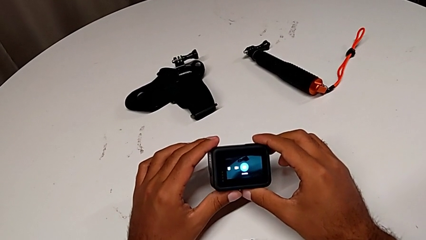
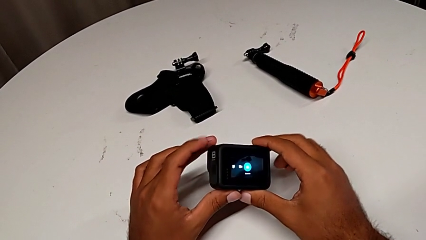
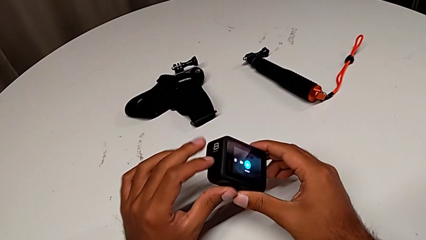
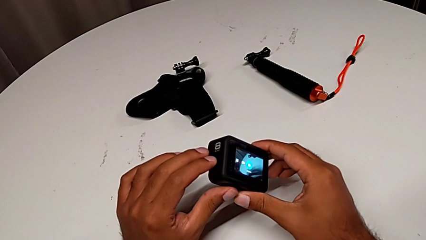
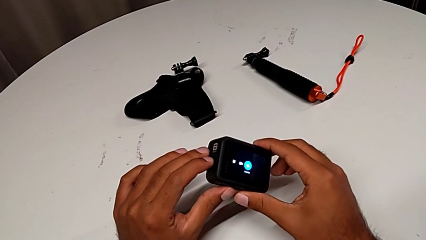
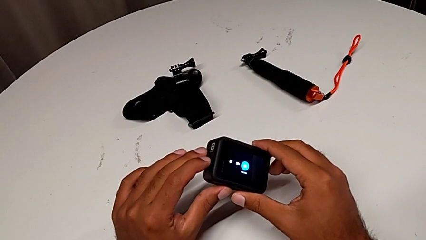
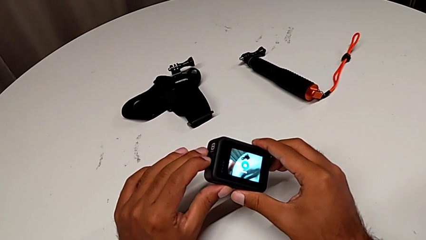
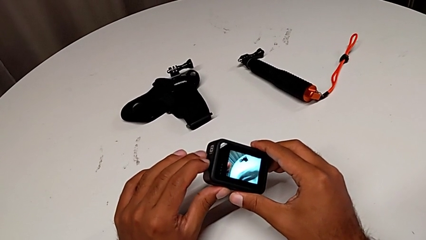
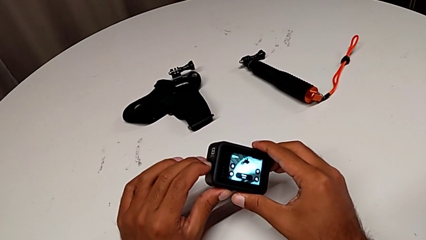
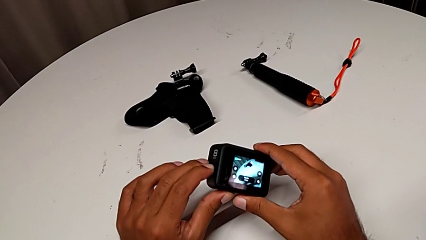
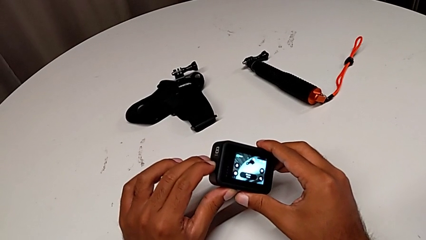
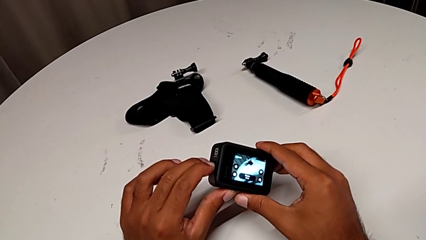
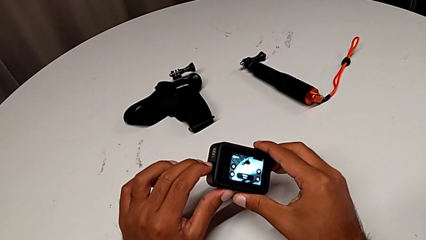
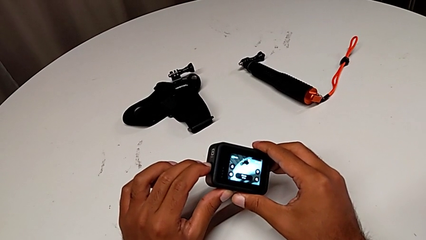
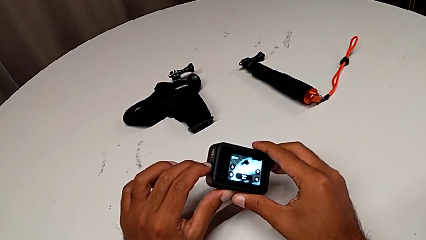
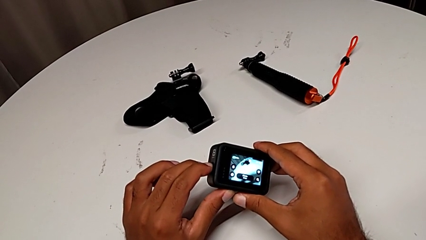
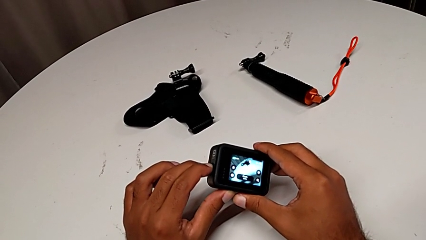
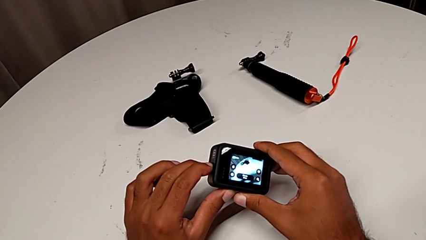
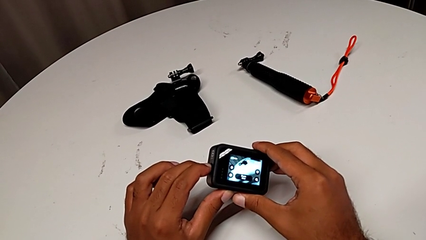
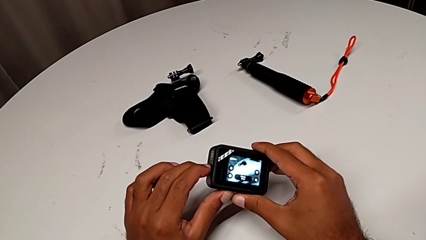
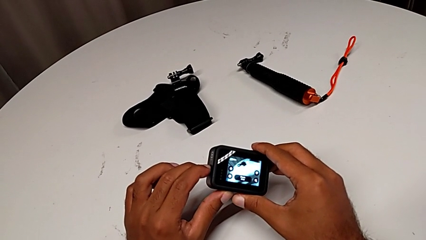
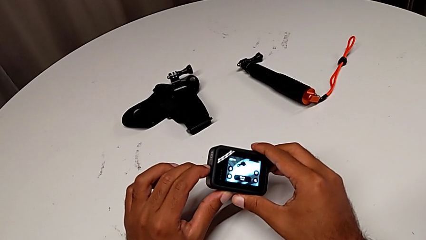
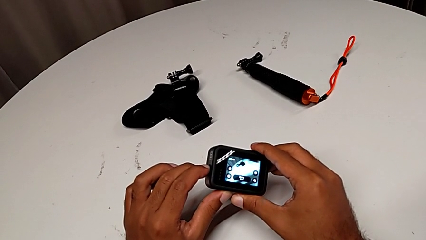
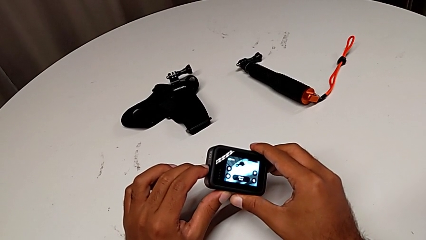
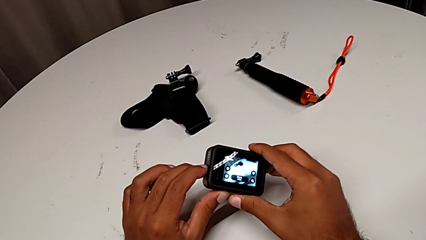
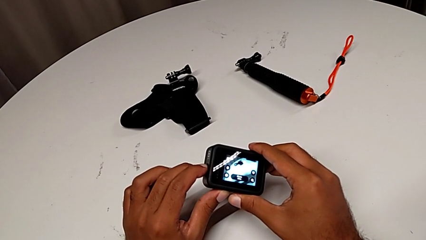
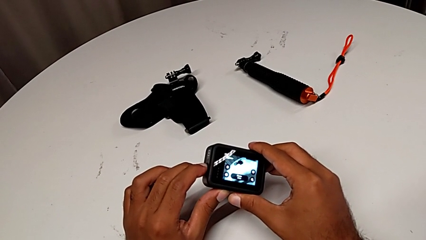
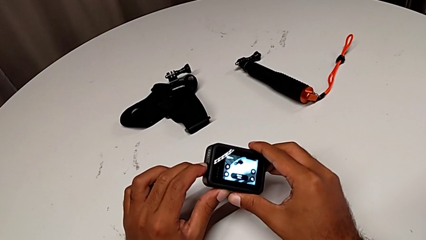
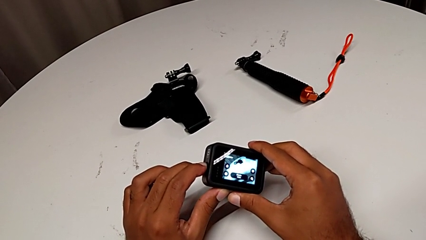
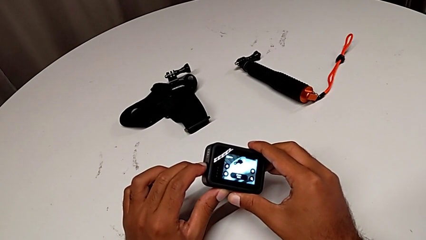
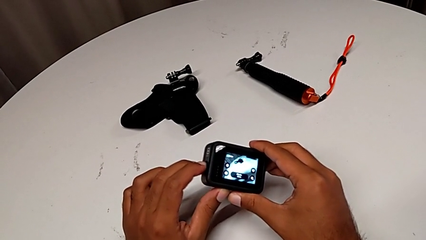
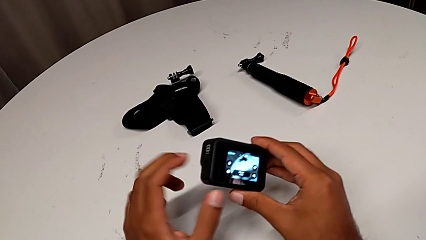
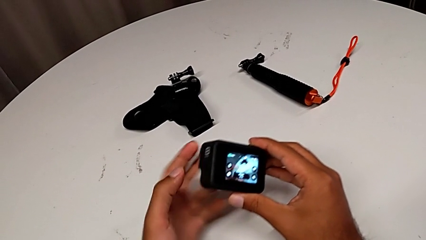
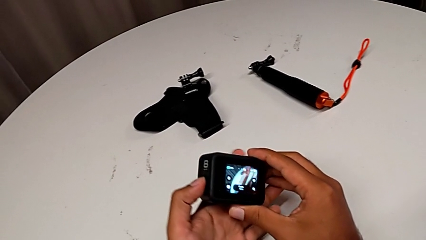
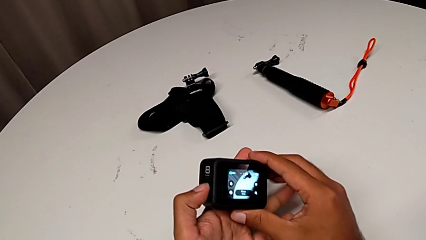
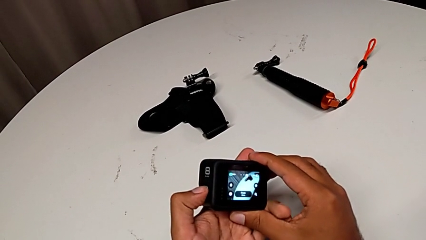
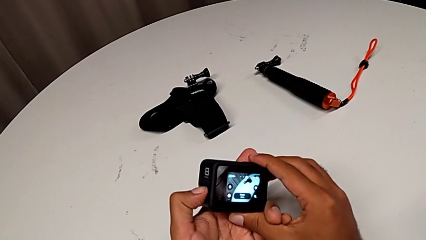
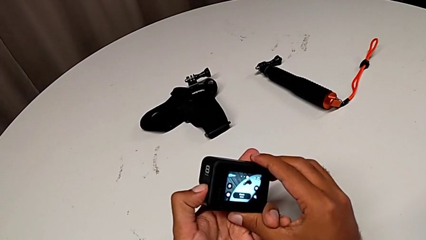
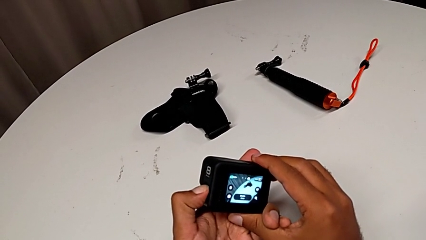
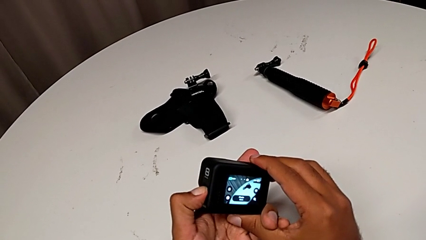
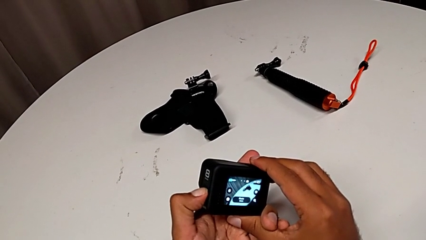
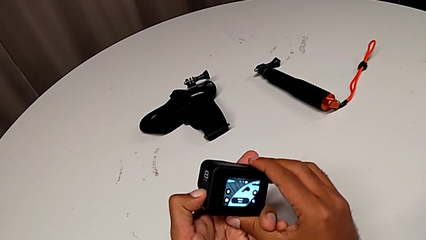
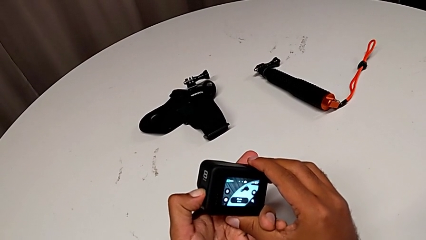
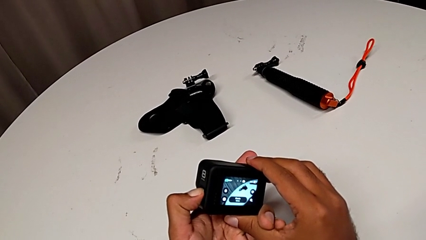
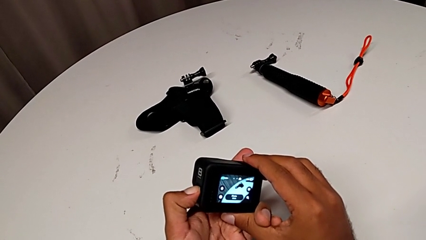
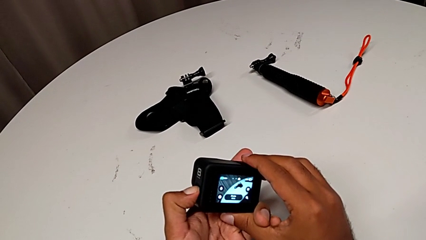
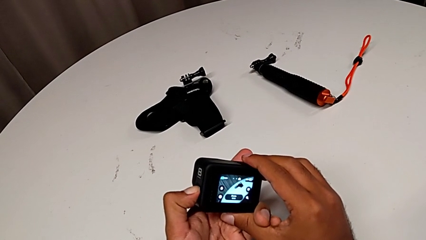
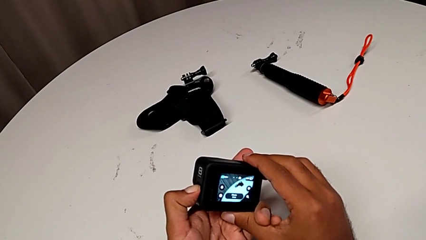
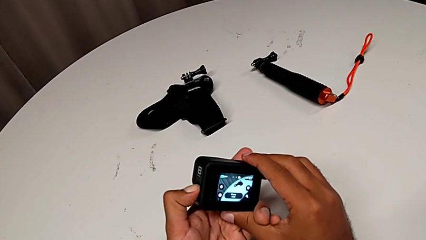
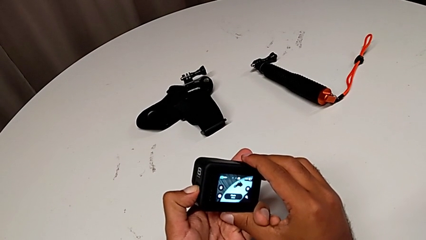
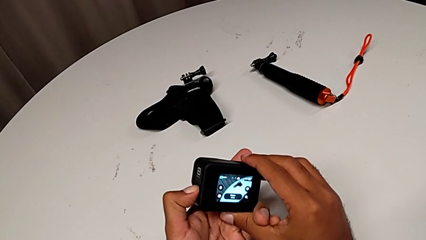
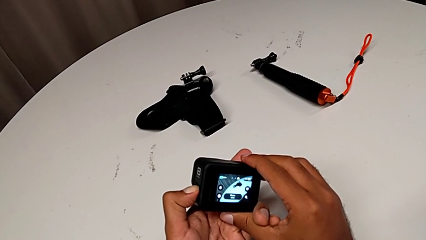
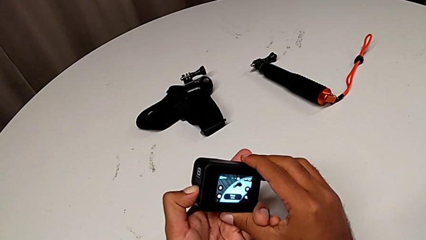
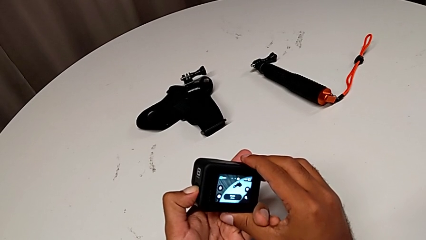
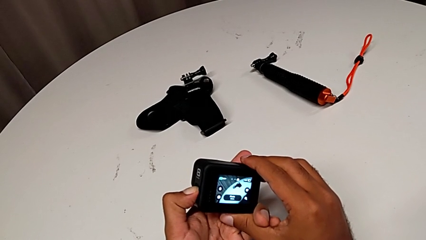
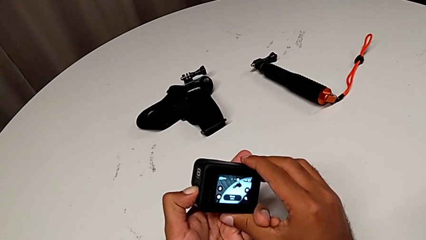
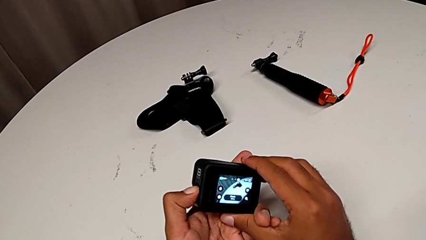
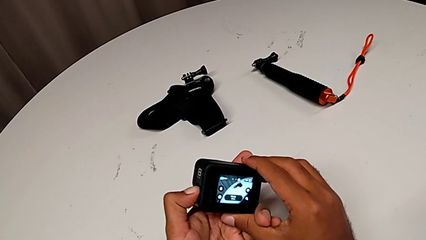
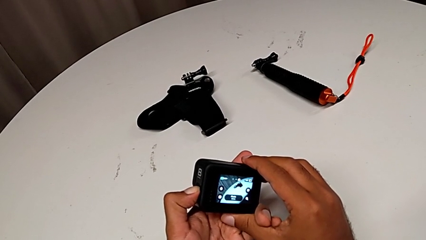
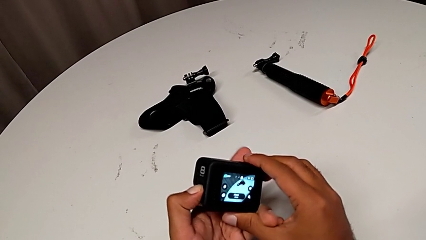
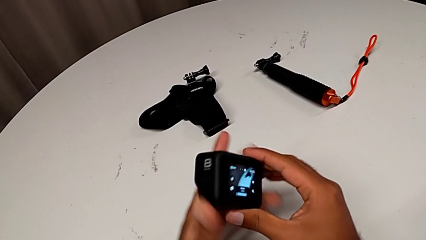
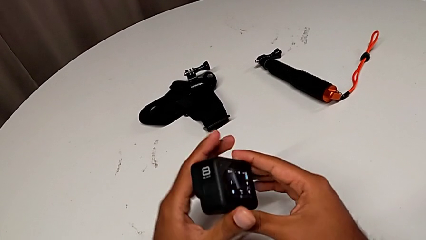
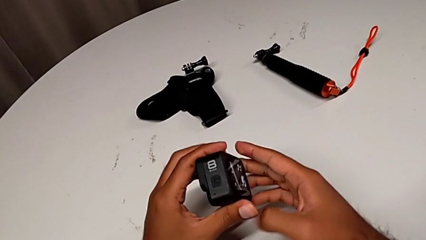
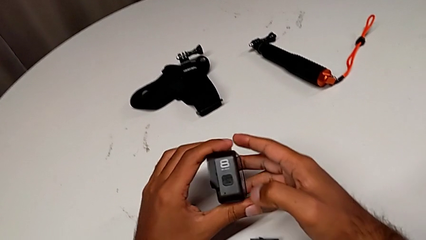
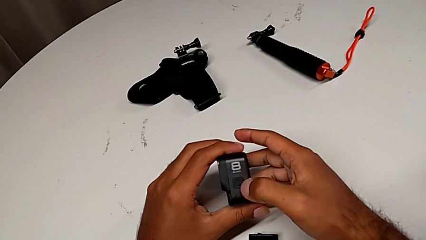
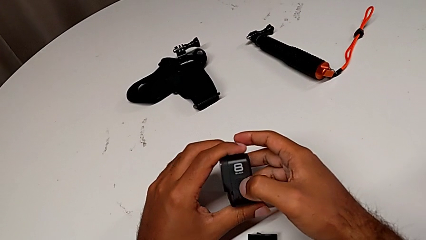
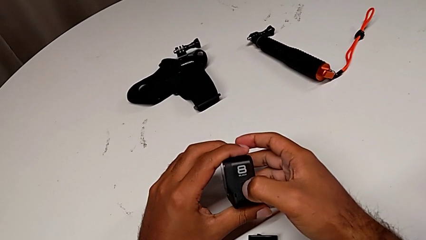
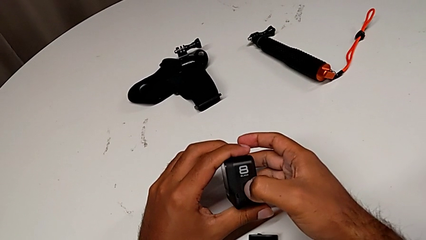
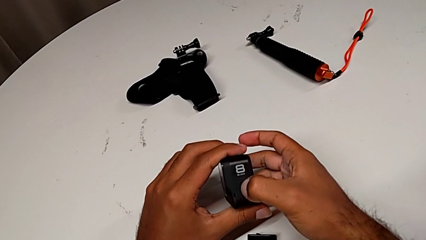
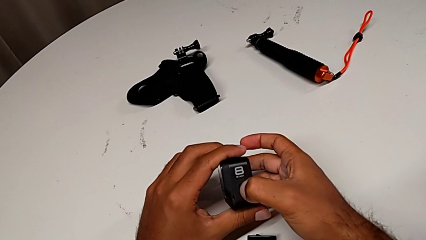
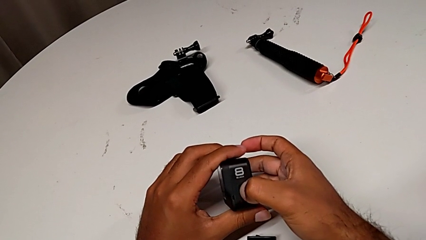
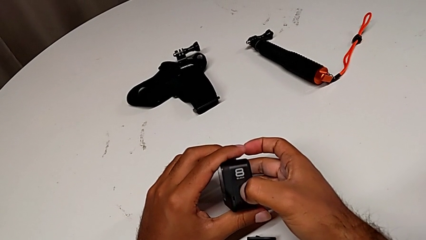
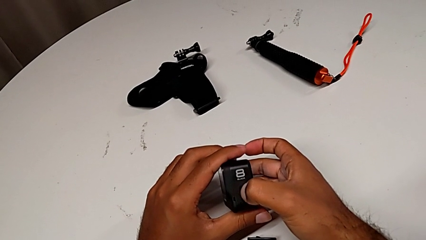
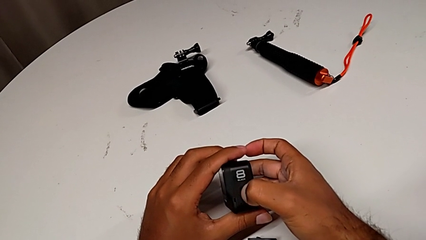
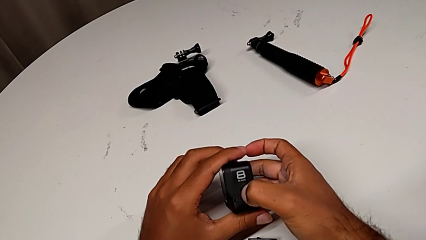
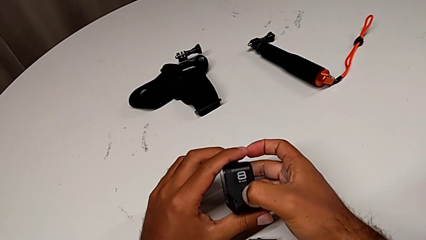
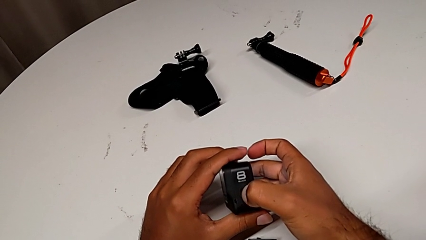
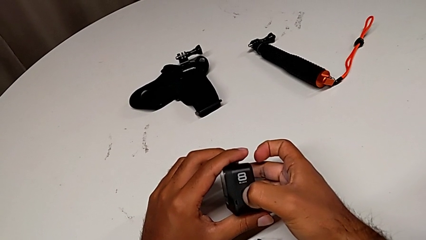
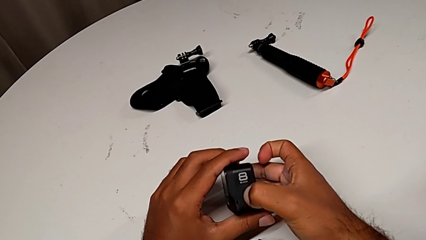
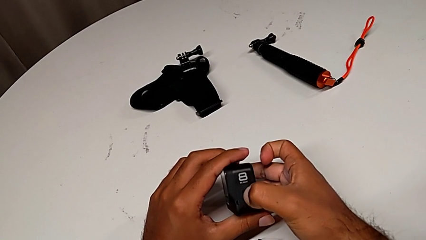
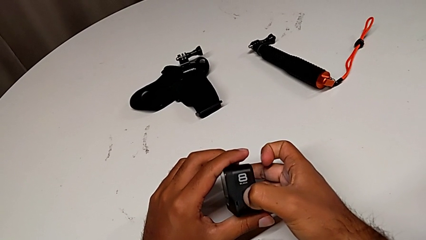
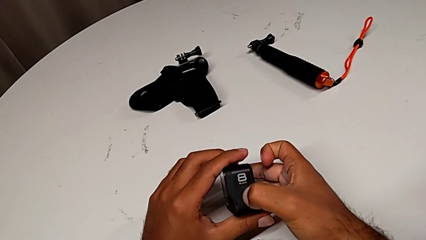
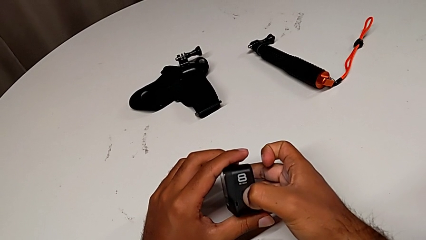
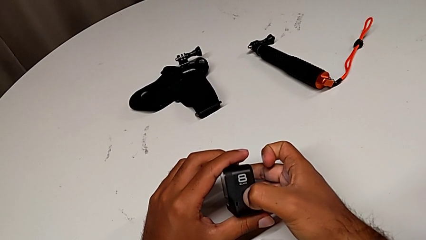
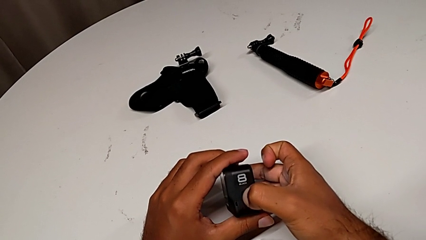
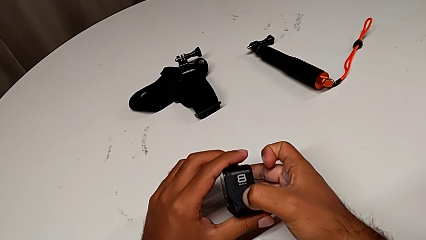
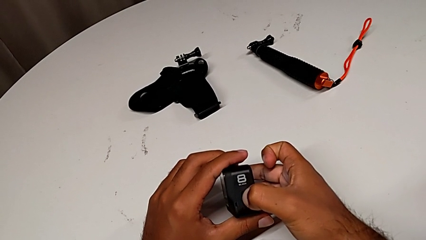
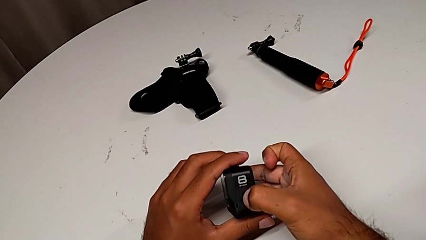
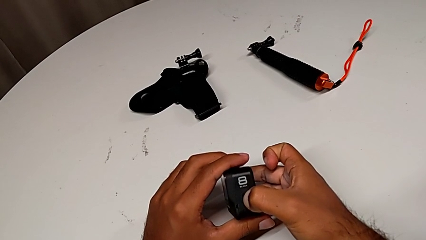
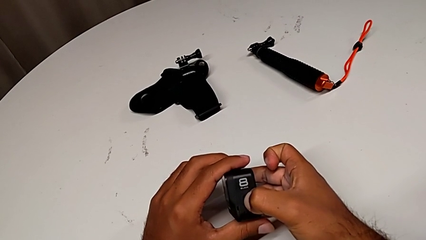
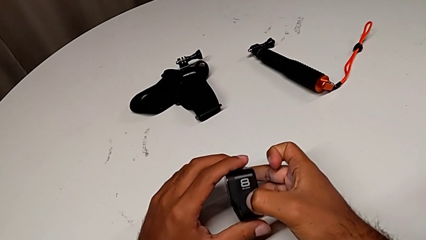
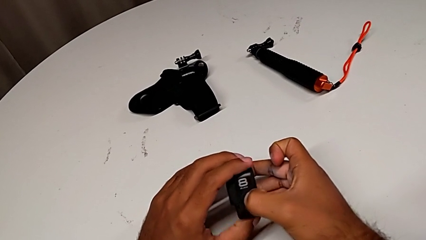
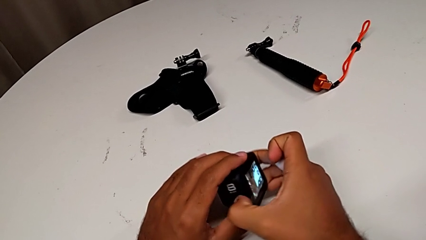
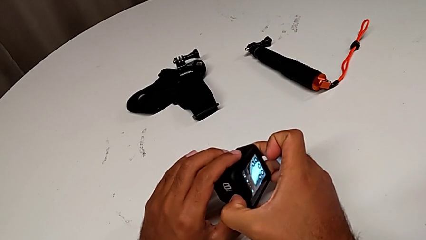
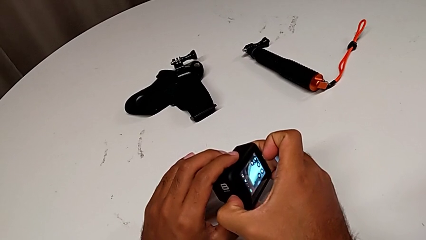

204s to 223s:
The camera wearer is turning off the GoPro. They keep turning off the GoPro.
